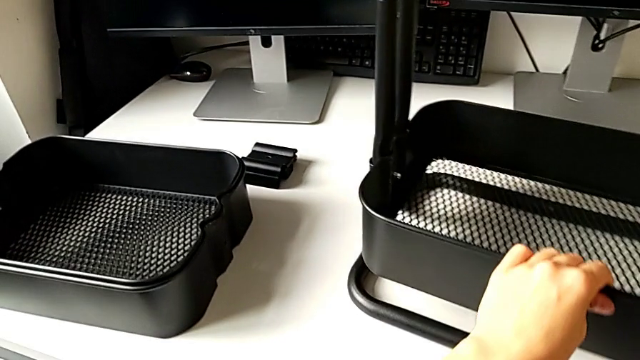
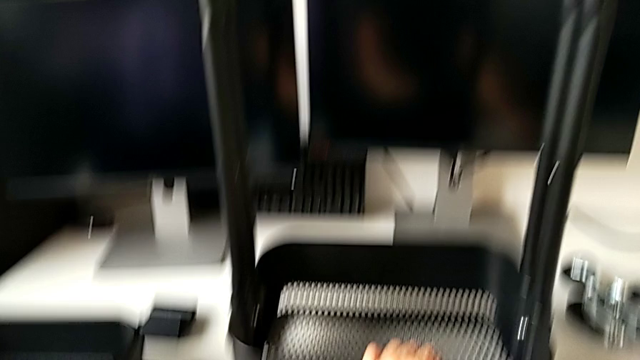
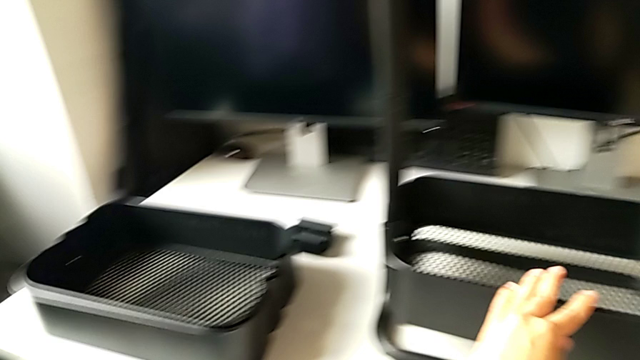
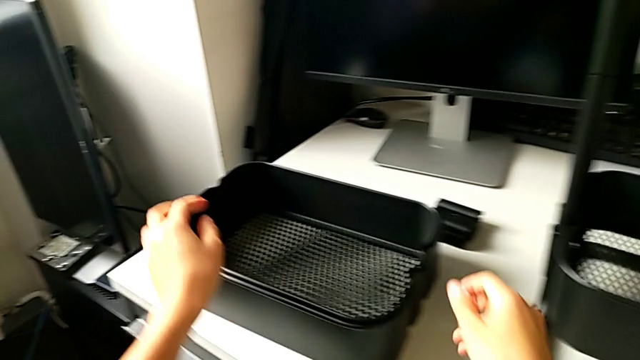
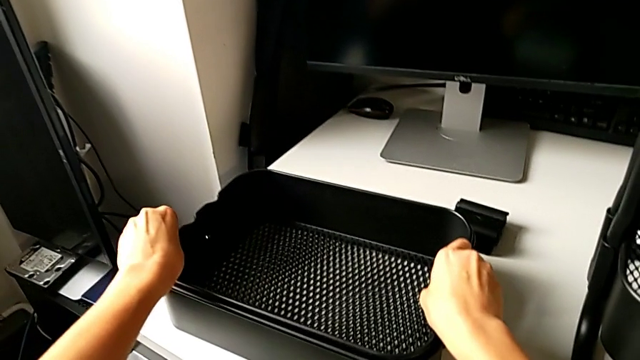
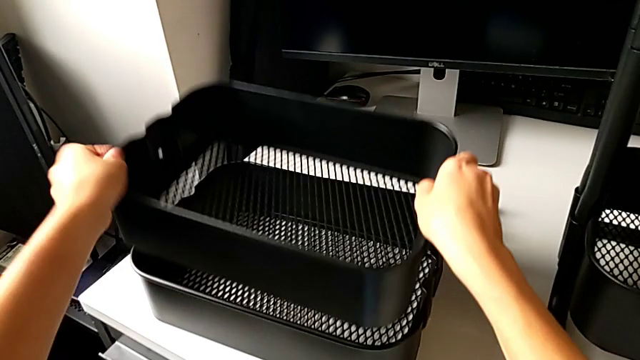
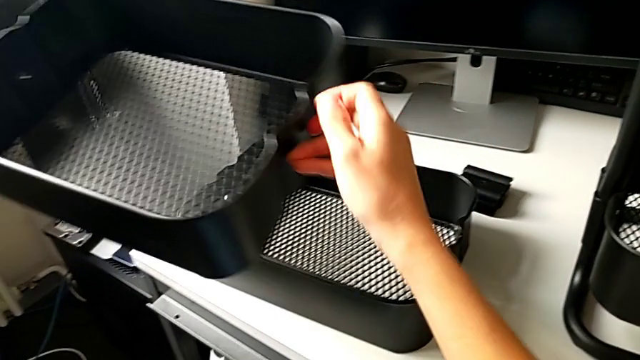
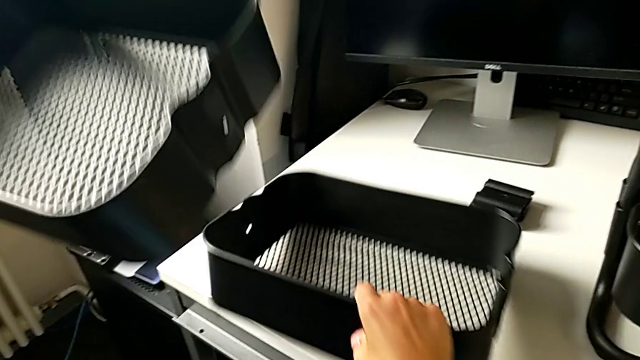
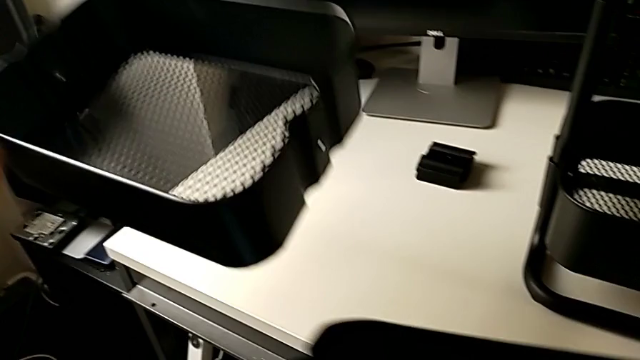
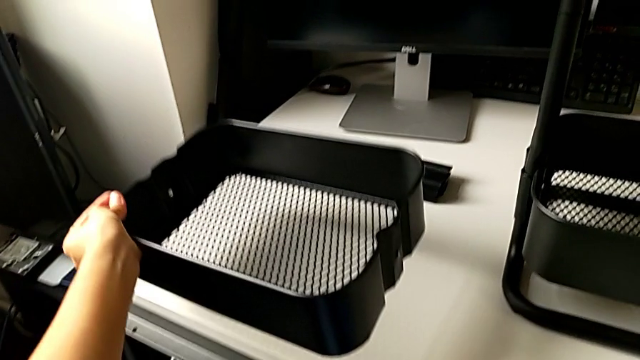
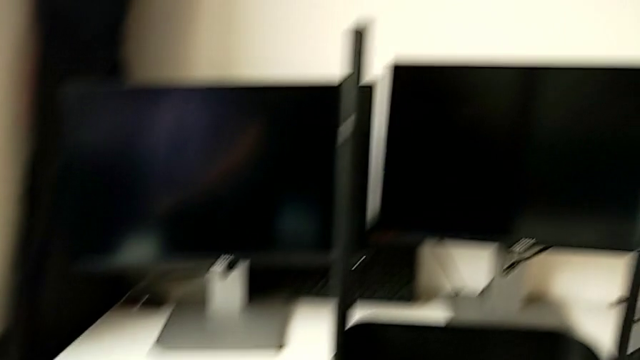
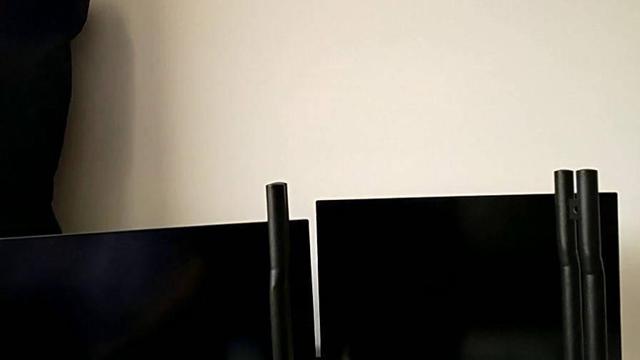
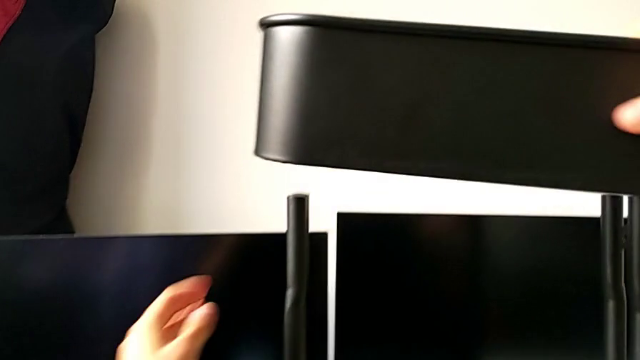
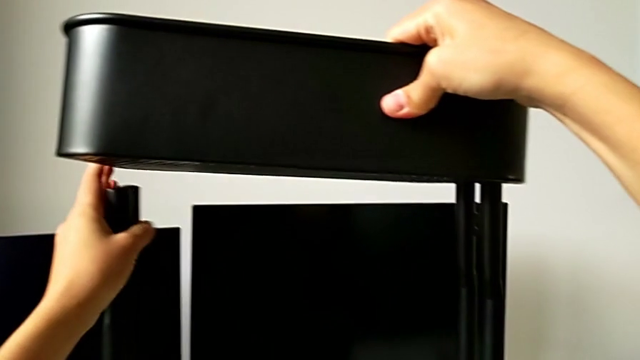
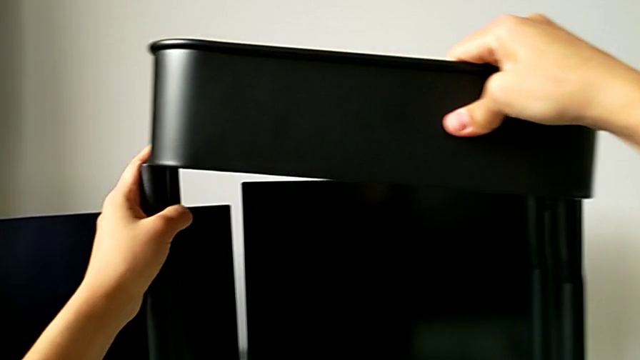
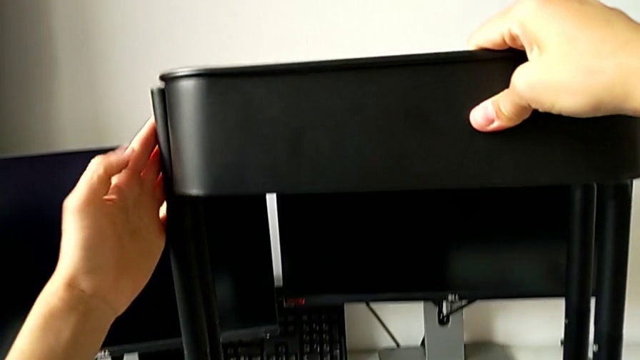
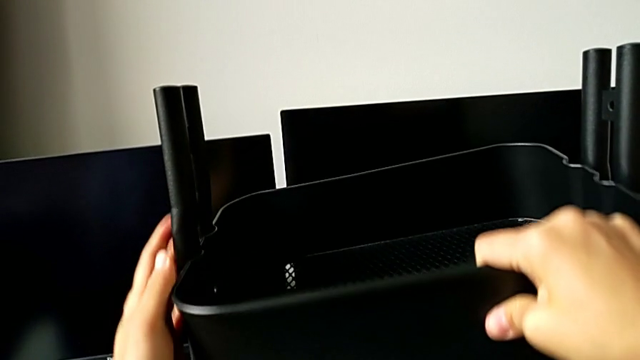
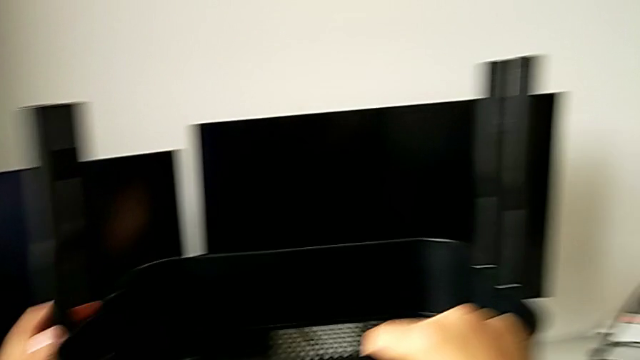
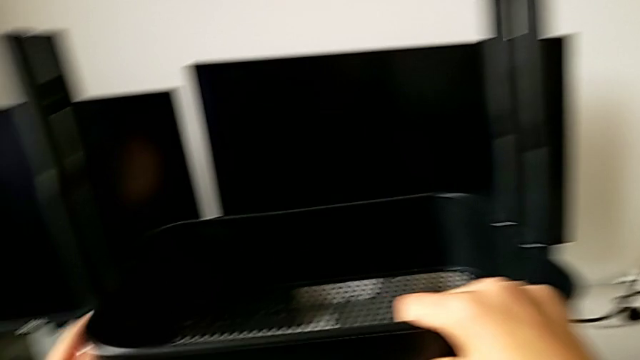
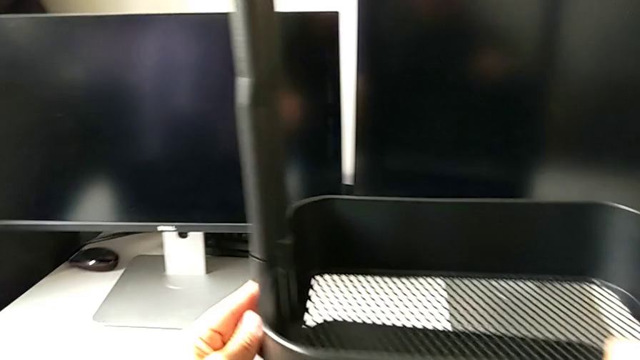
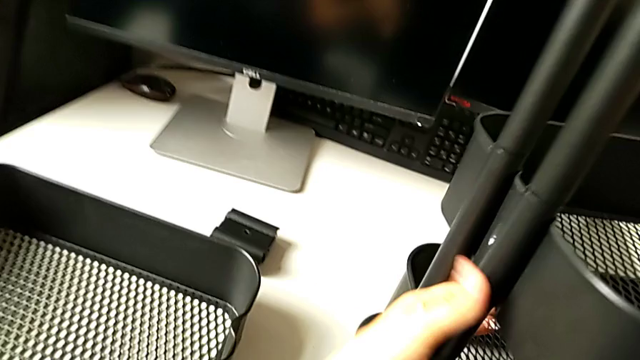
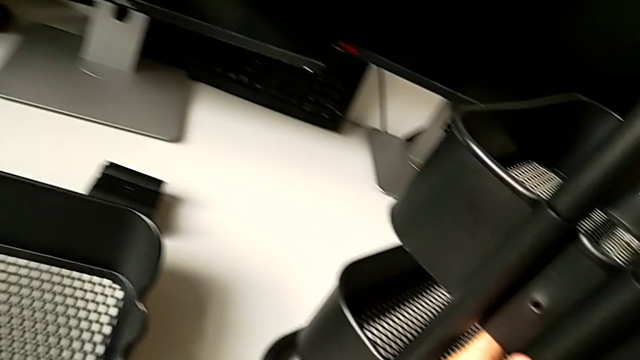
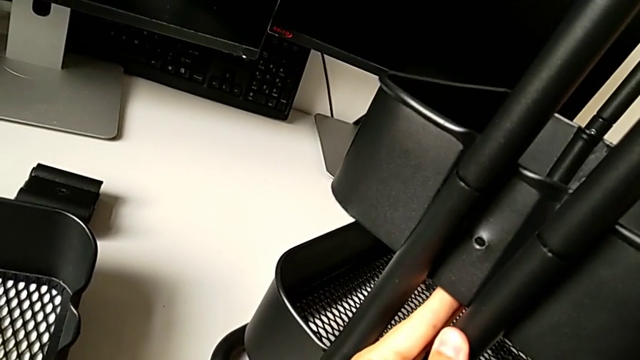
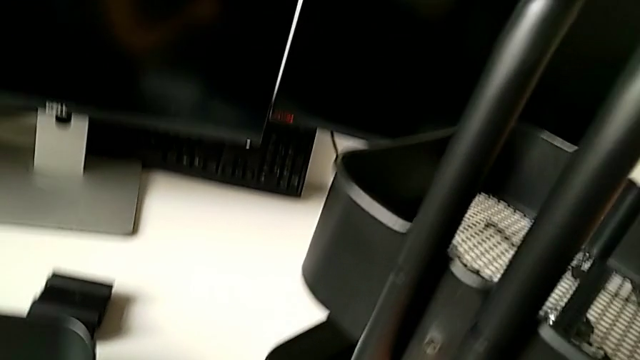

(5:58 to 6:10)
The camera wearer is assembling the first bracket of the upper tray.

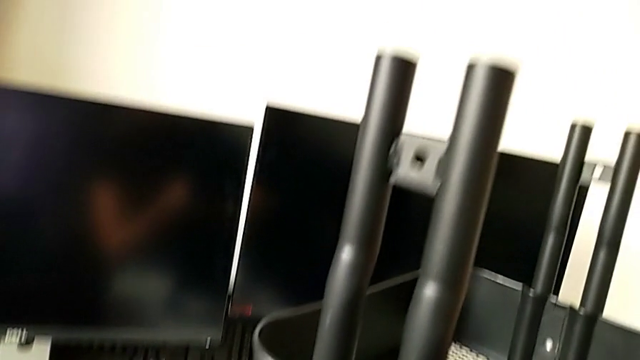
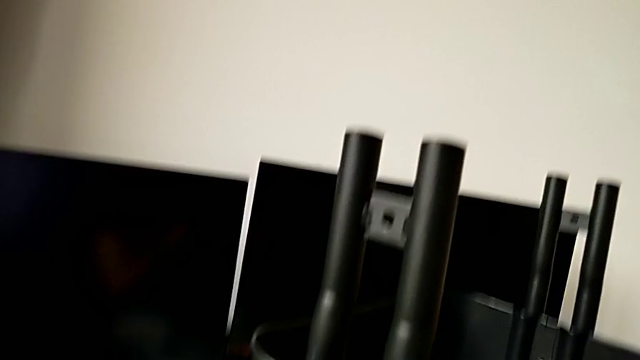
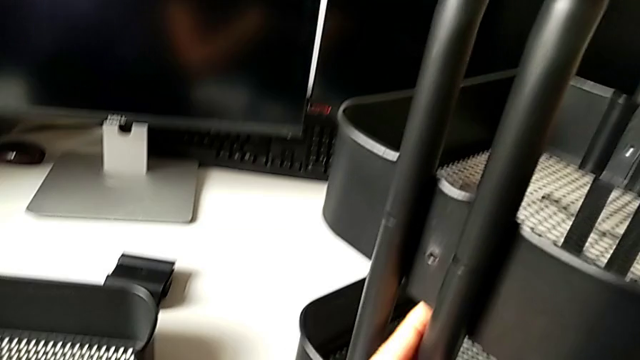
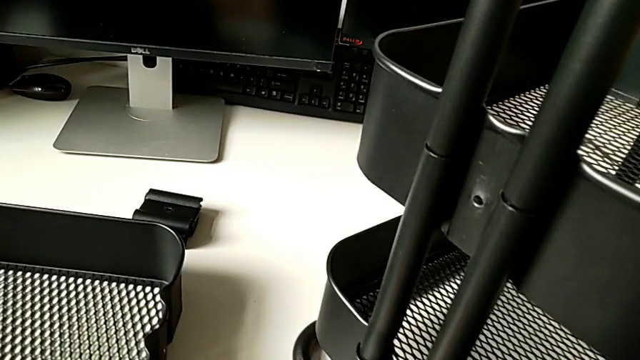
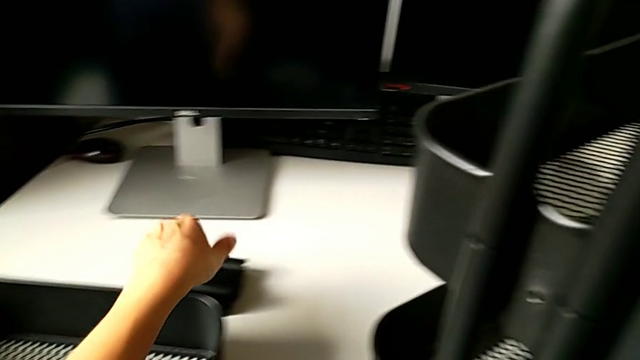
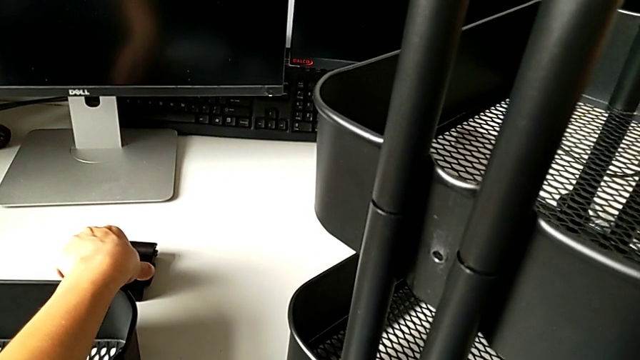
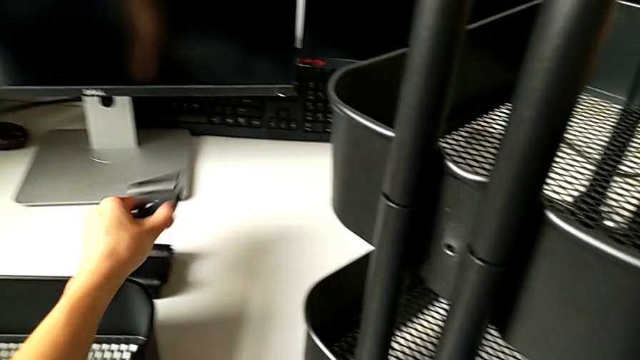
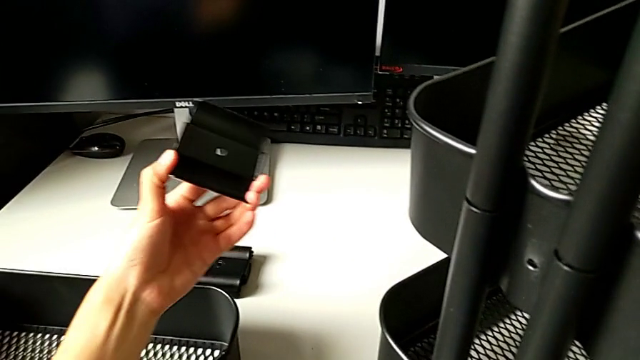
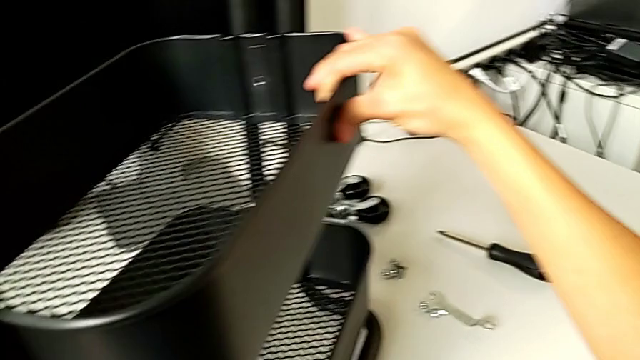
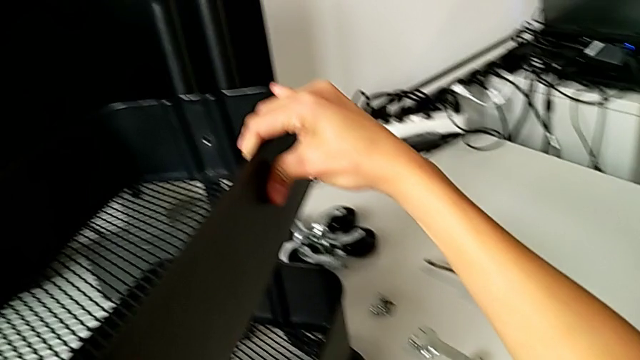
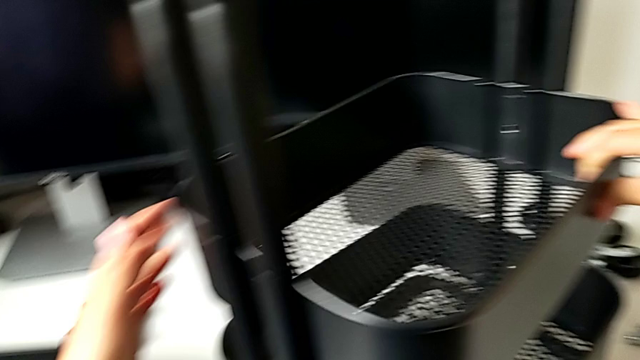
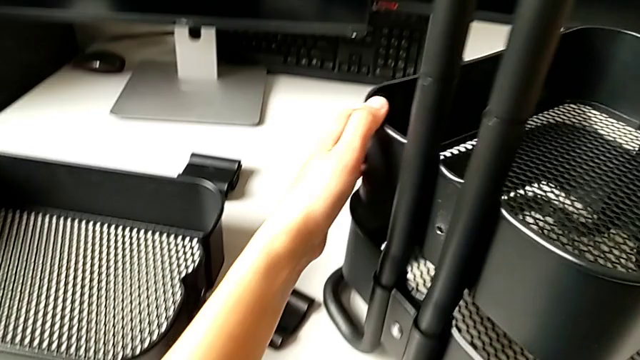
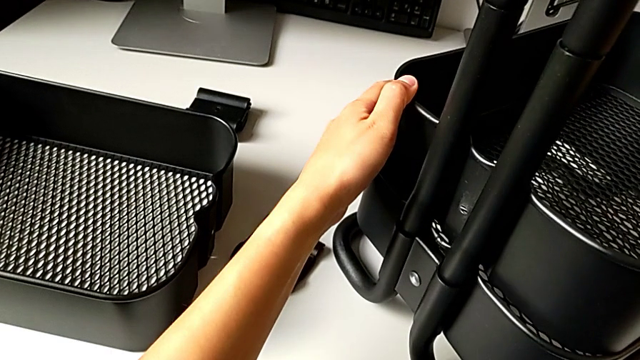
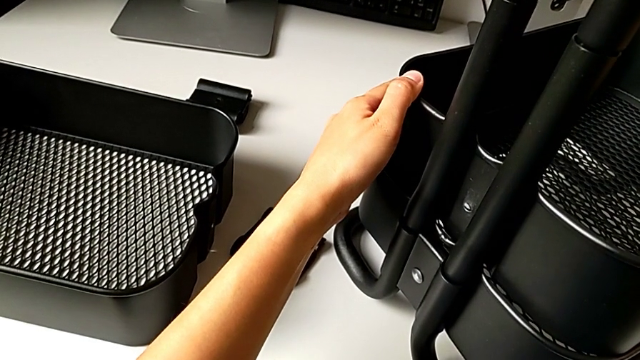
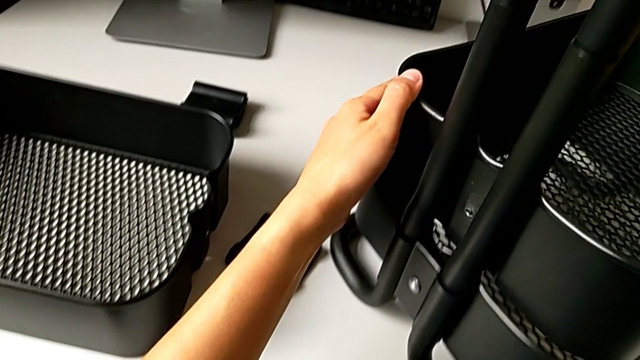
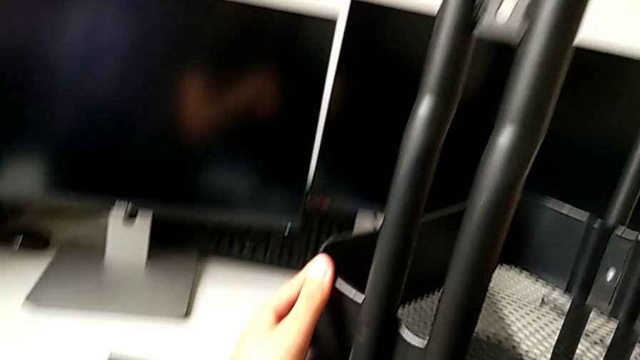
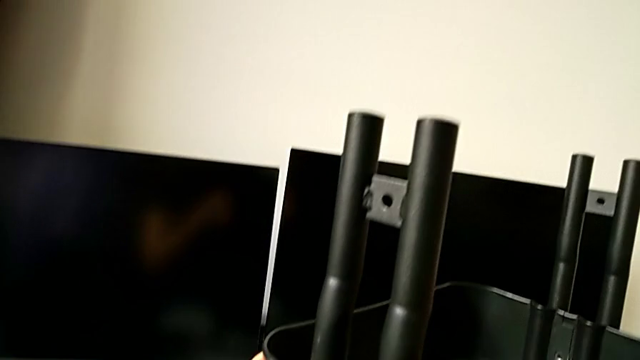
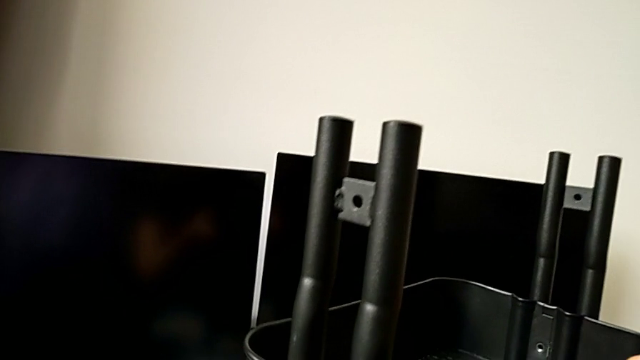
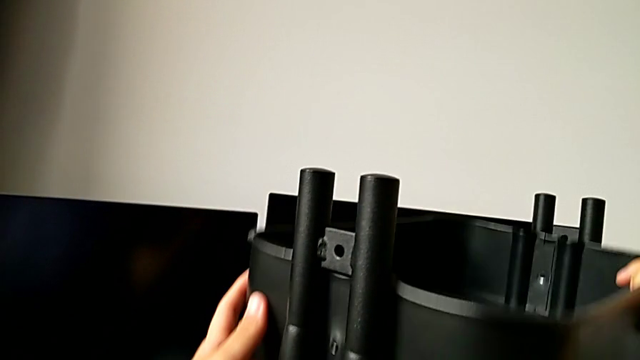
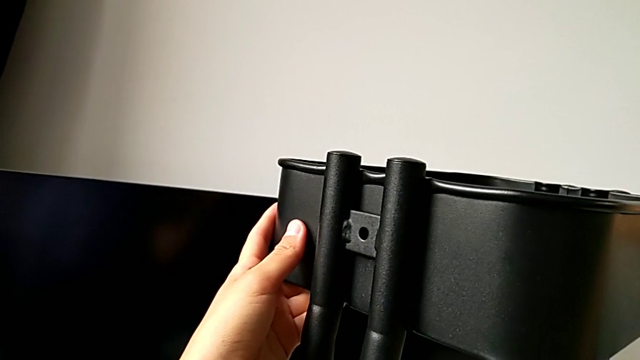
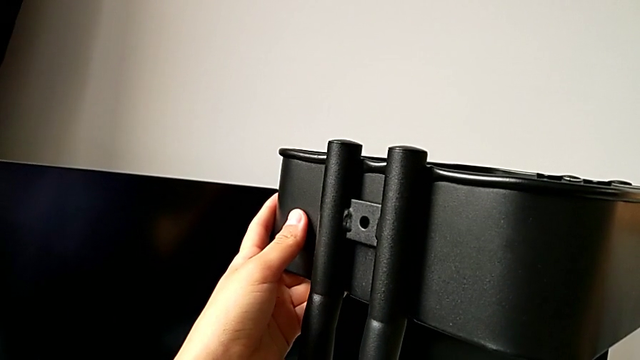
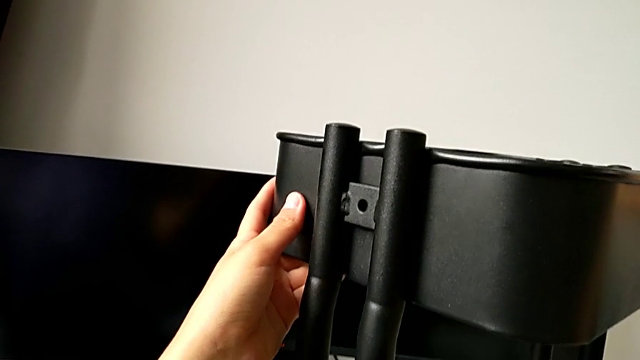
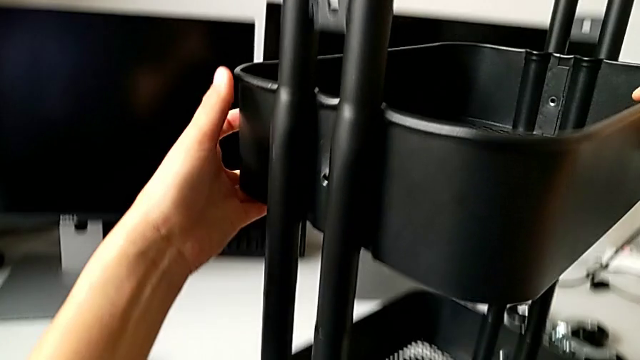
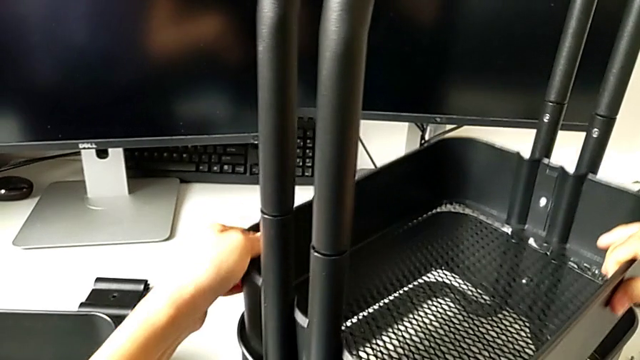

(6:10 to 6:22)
The camera wearer is assembling the first bracket of the upper tray. They wrongly place the middle grid tray.
